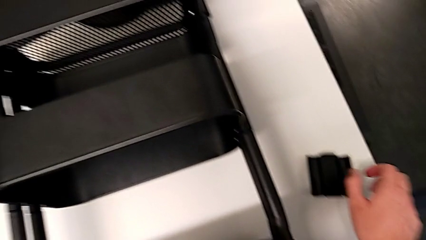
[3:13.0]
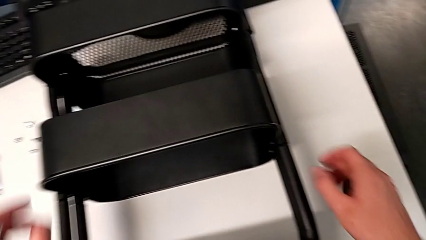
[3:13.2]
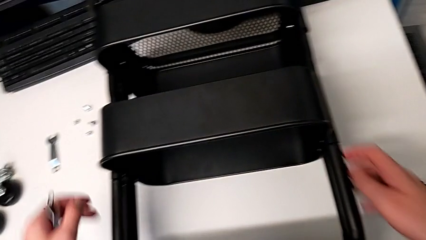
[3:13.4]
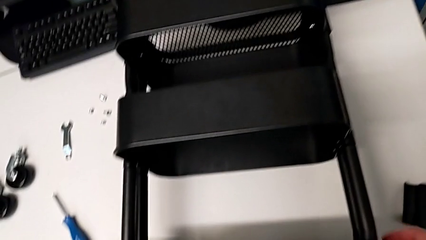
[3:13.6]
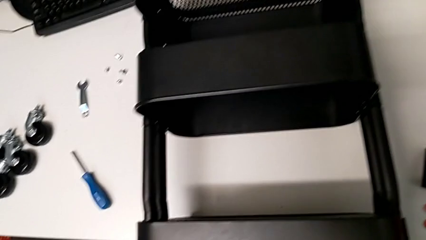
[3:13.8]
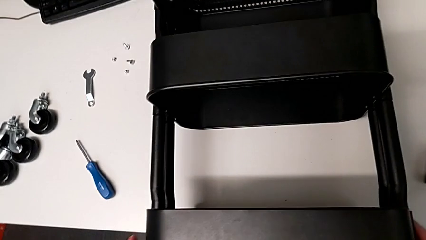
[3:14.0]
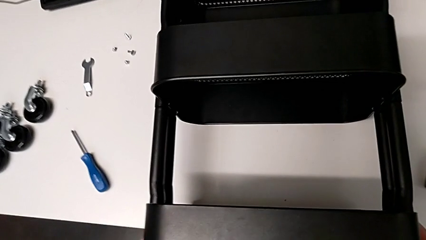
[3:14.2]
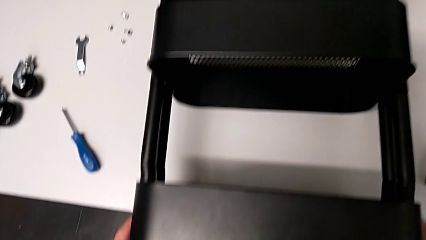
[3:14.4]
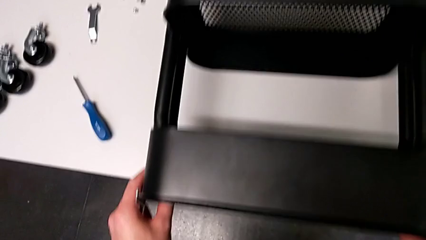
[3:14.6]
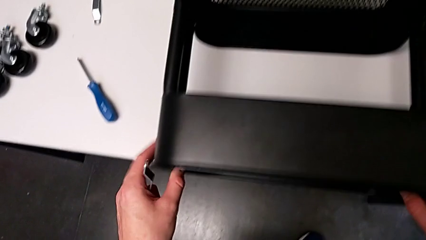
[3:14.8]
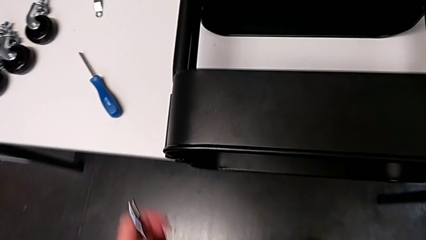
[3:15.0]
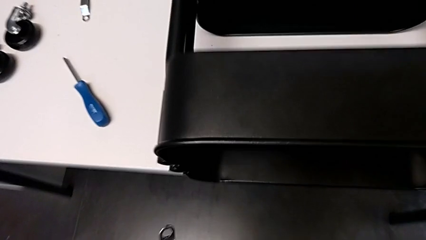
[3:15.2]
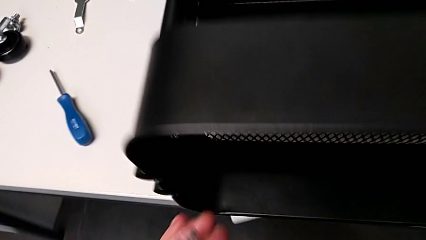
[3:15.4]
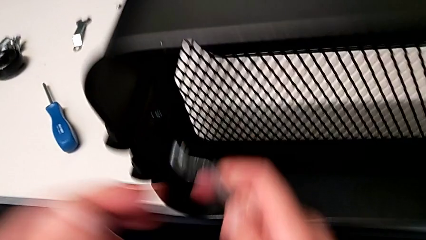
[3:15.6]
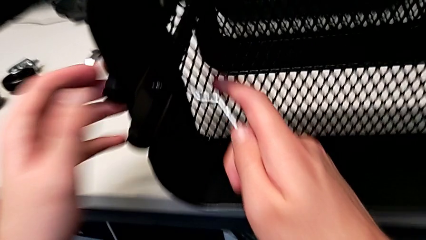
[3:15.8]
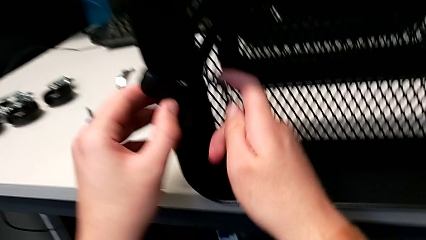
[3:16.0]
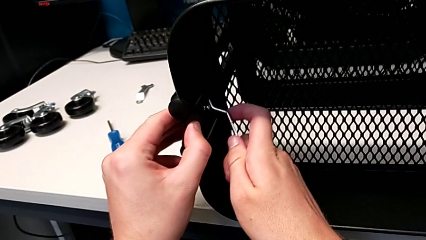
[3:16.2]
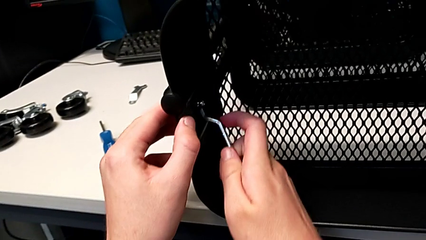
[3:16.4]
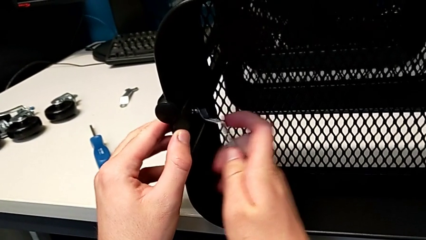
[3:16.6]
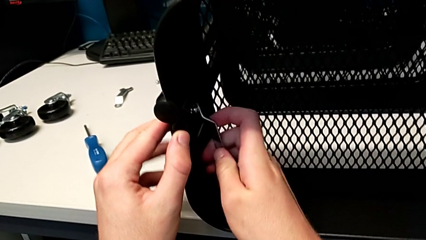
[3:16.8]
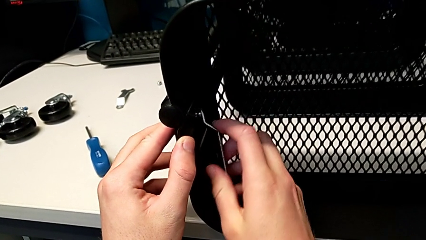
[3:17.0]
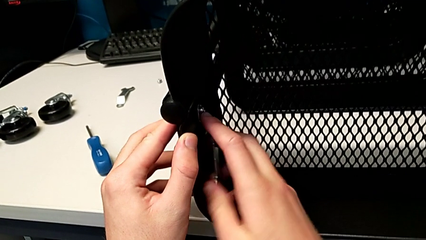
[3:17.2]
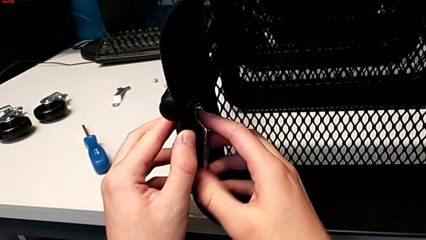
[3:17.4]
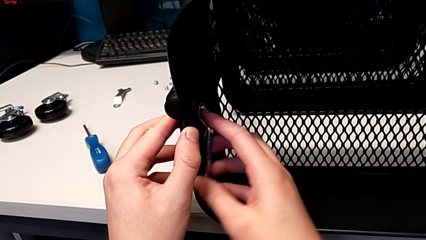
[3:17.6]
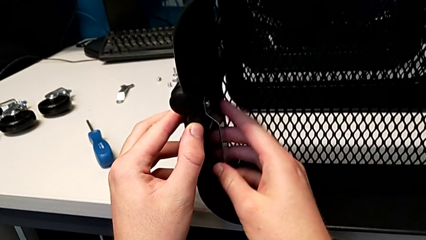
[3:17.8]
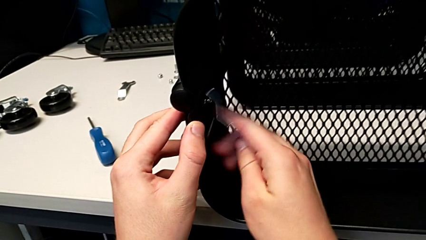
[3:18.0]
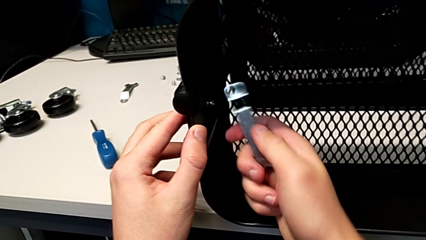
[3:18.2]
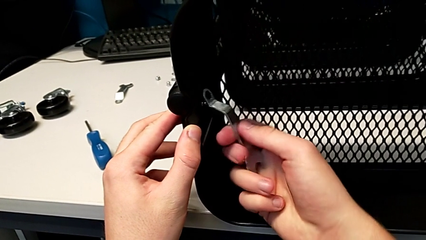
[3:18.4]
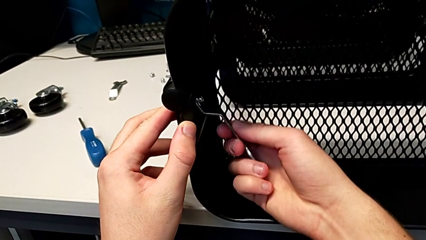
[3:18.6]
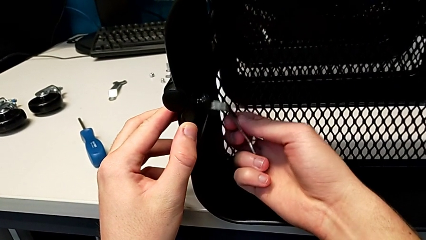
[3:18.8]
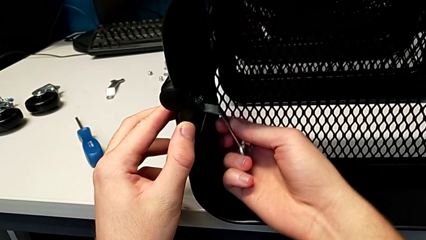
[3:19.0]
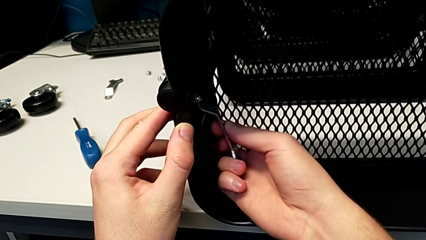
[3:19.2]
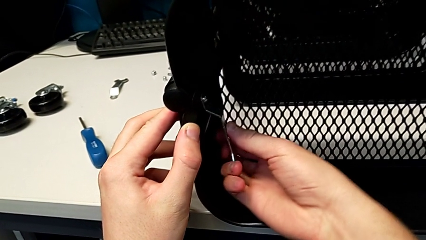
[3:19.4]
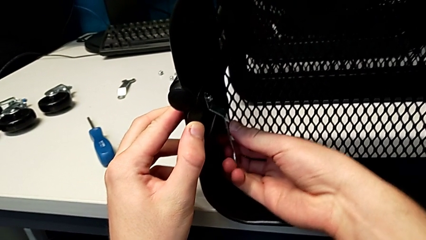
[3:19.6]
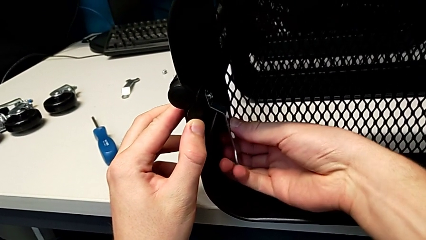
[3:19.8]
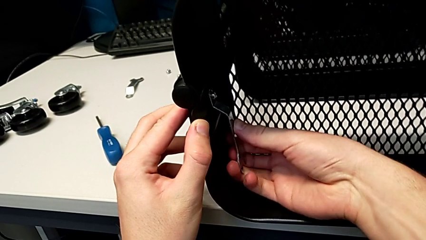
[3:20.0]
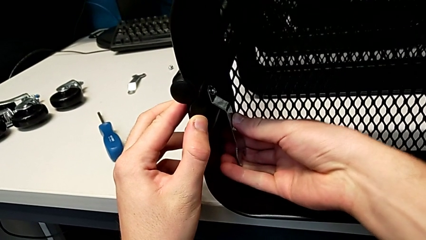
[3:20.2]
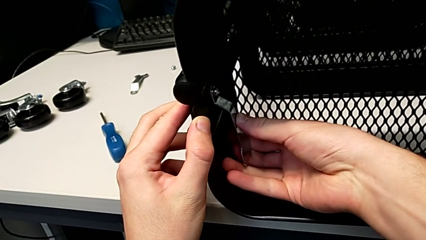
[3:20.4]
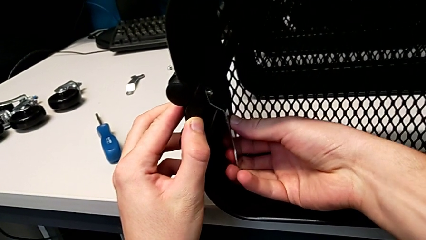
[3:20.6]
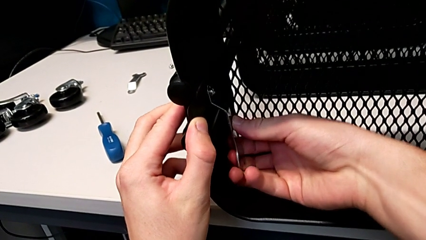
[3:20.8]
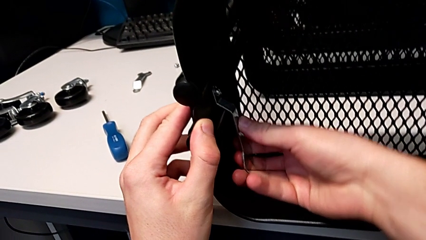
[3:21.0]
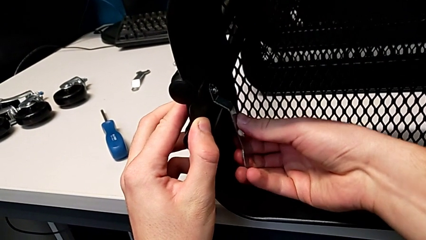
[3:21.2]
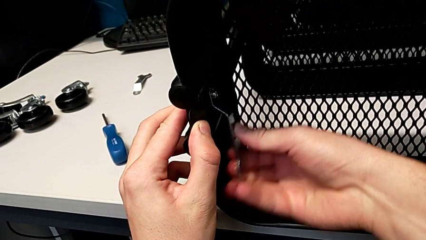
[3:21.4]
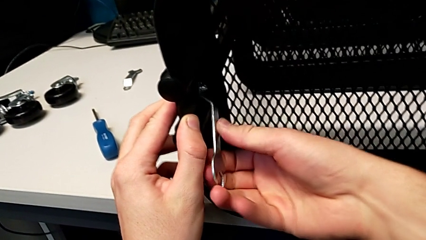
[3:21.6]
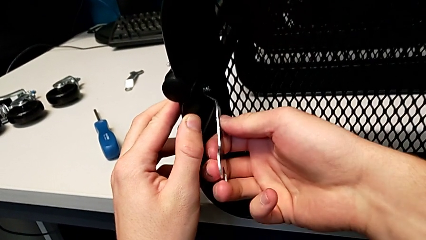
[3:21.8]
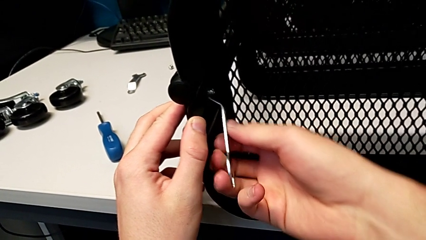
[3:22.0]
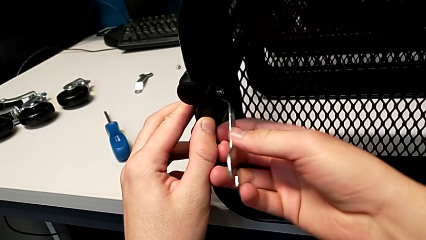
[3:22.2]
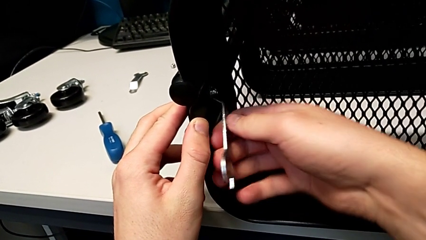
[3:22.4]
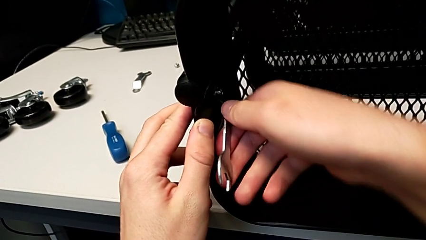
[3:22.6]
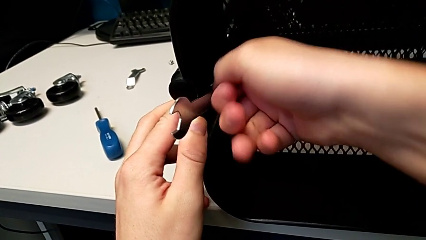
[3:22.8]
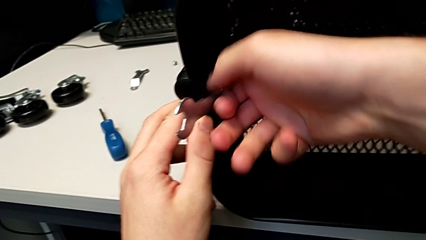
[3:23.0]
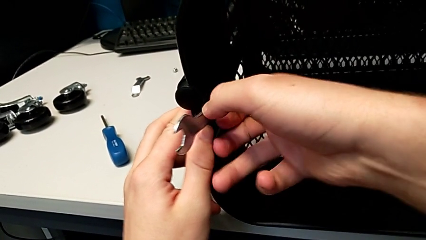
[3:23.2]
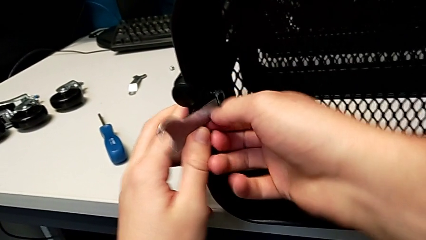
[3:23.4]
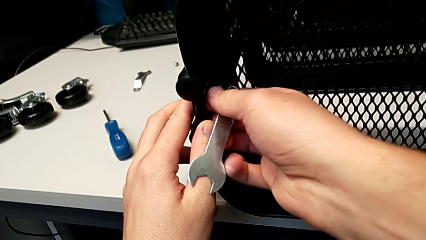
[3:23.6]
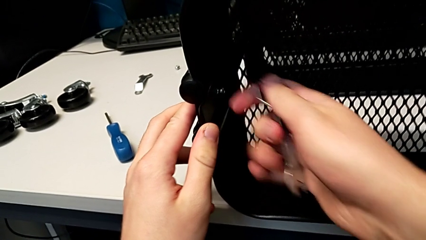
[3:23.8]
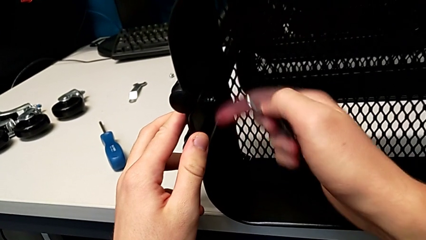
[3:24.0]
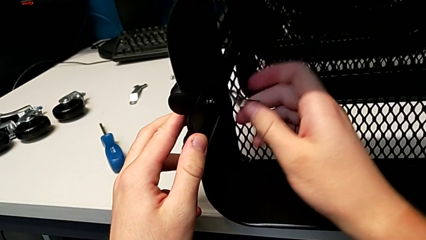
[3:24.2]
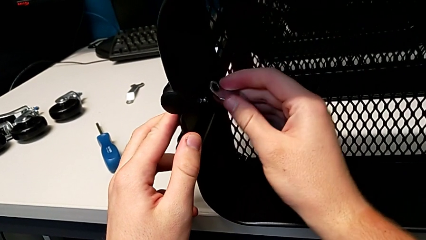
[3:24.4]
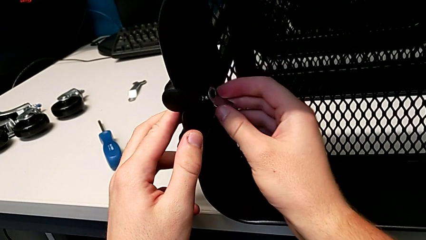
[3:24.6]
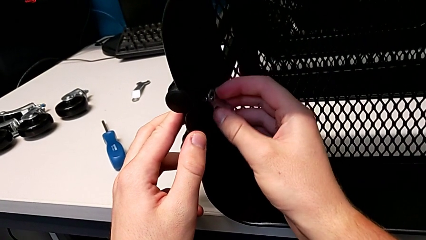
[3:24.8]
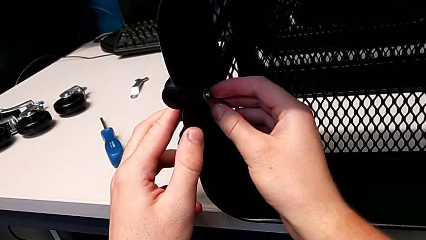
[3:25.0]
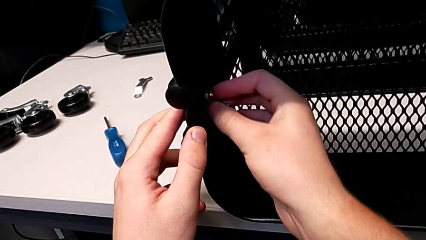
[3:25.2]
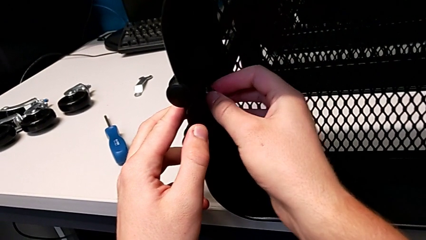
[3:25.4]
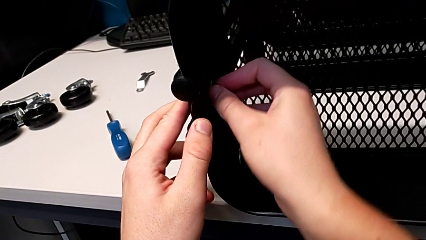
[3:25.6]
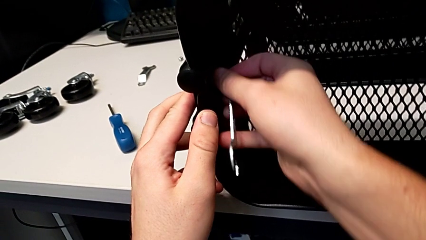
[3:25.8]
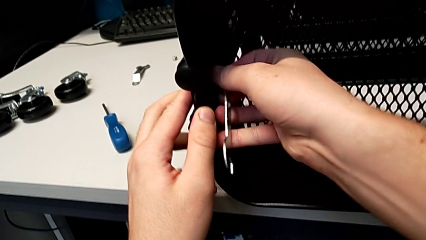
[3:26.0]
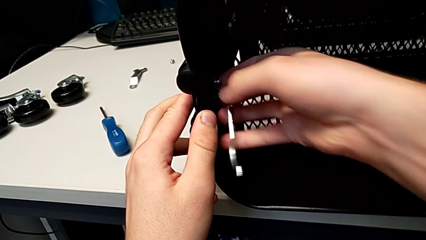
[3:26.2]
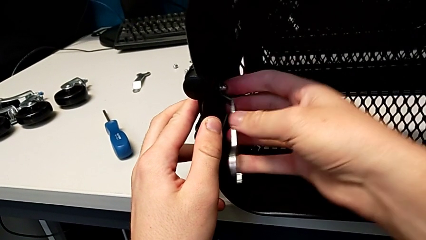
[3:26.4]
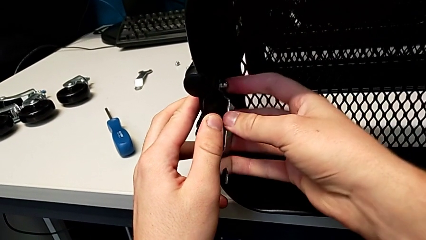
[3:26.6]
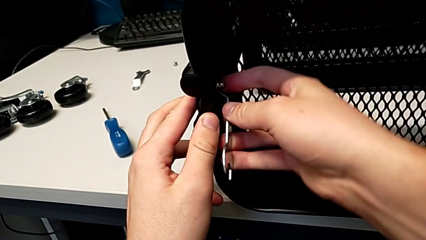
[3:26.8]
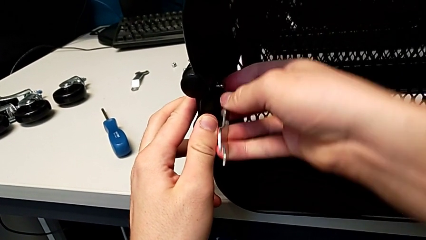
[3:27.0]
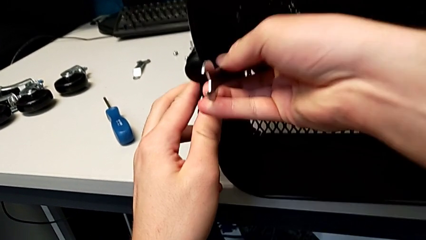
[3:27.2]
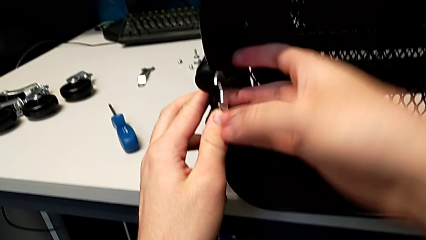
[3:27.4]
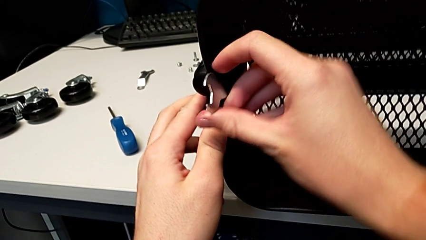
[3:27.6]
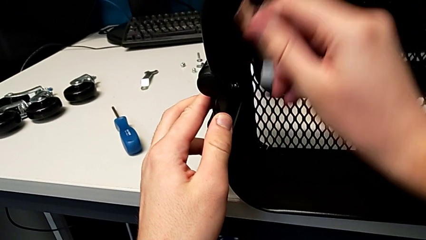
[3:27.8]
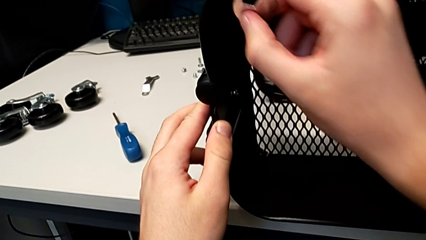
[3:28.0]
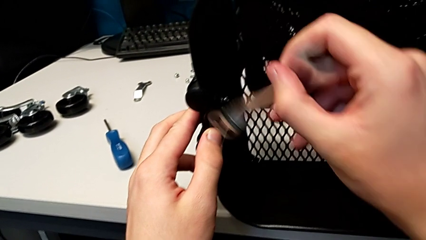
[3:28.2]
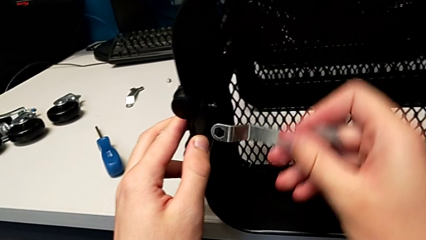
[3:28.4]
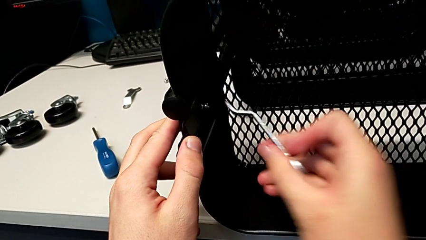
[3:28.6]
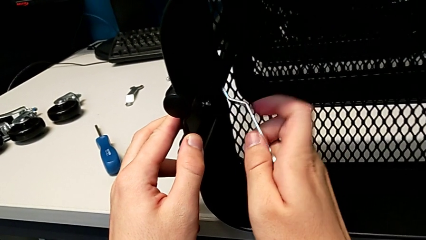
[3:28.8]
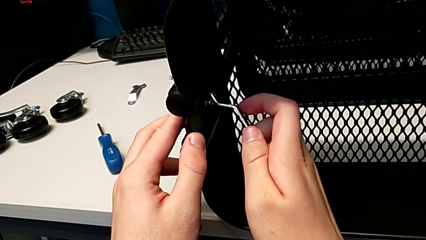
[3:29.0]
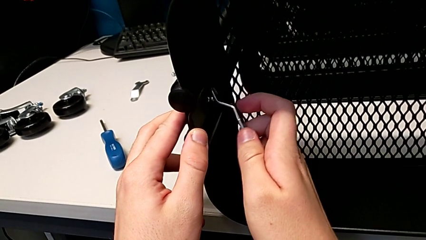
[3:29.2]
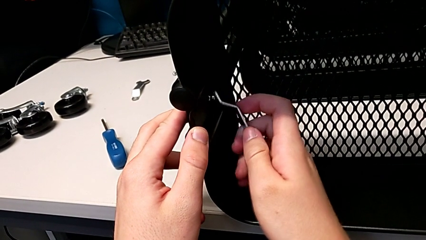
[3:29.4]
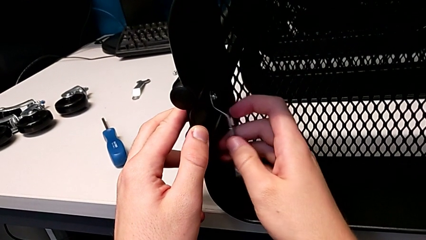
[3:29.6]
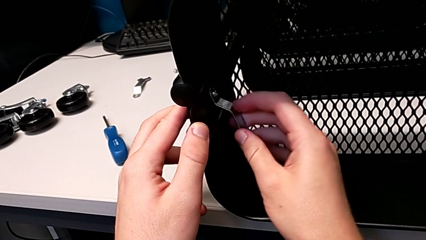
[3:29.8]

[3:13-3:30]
The camera wearer is unscrewing the left bracket of the top tray. They slide the utility cart, approach the third hexagon cap nut and insert it, trying to insert the wrench into the hexagon cap nut but failing to grasp it properly. They flip the hexagonal wrench, insert it and begin to unscrew the third hexagon cap nut.
